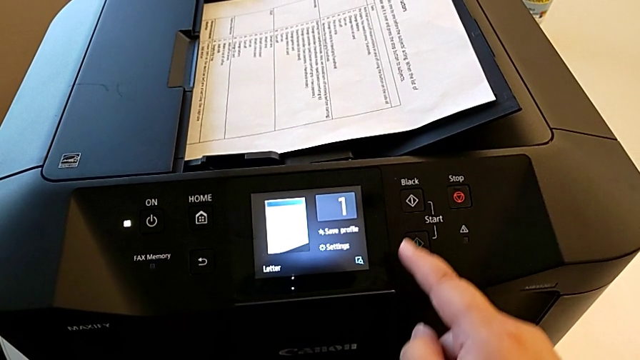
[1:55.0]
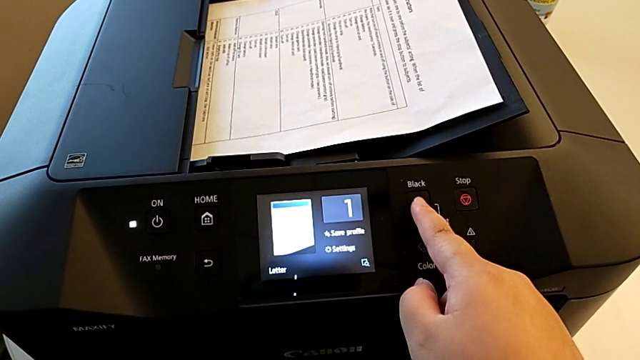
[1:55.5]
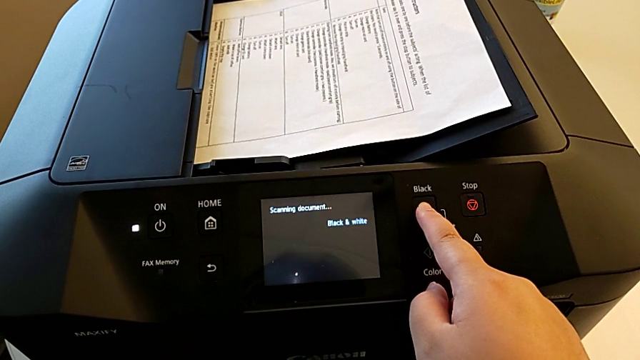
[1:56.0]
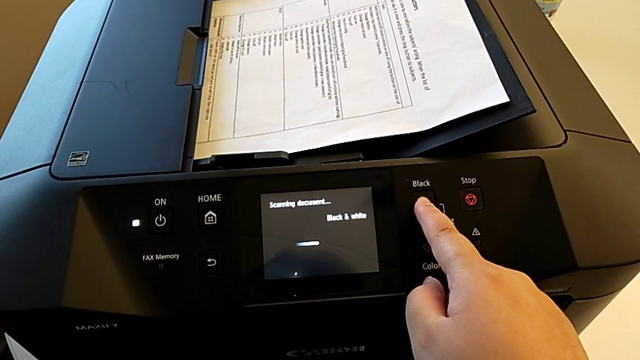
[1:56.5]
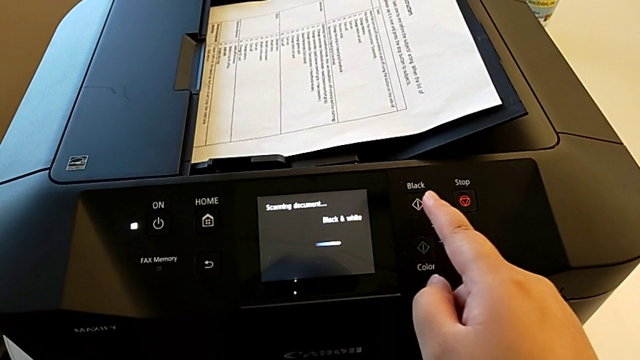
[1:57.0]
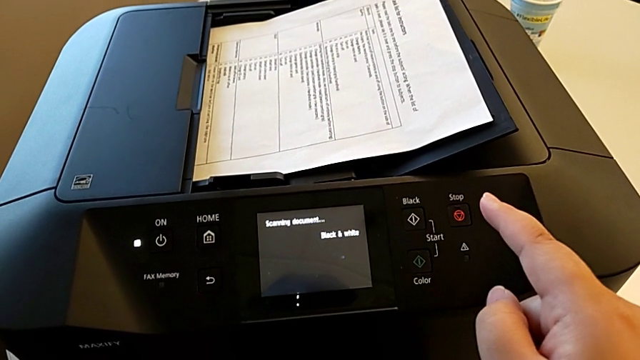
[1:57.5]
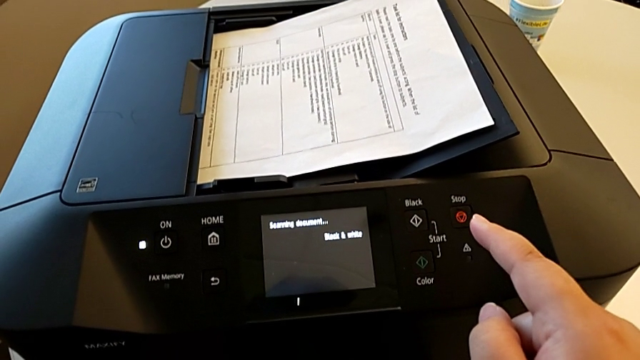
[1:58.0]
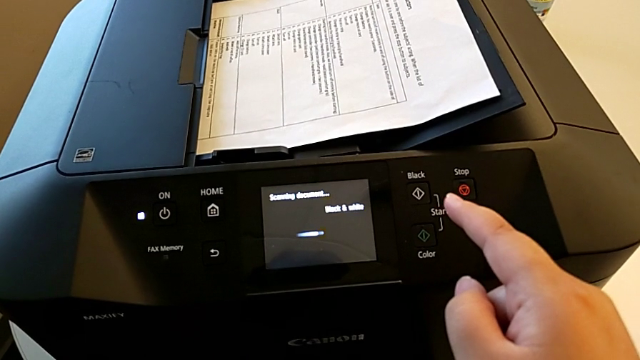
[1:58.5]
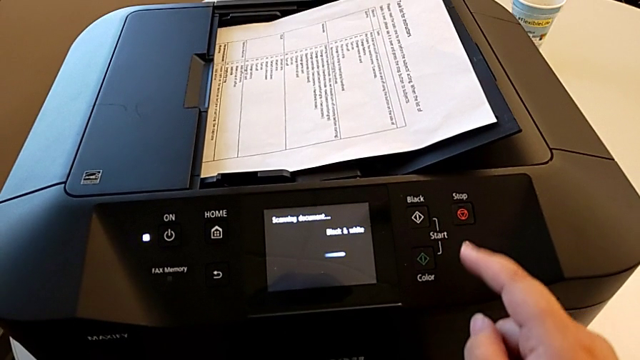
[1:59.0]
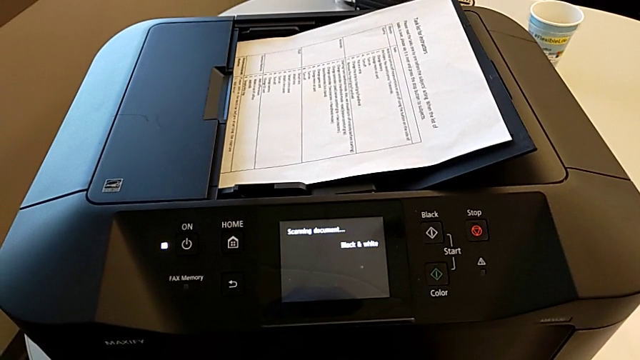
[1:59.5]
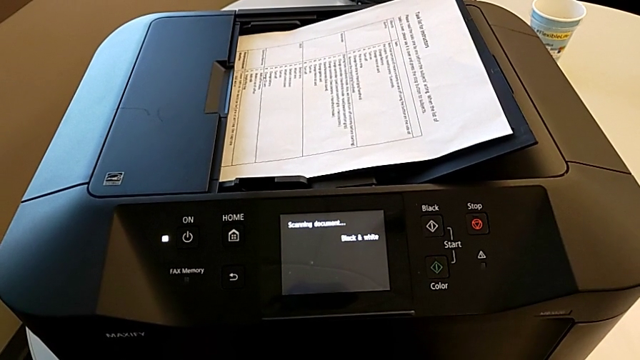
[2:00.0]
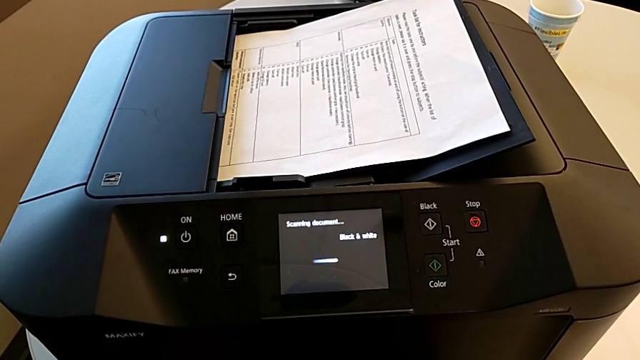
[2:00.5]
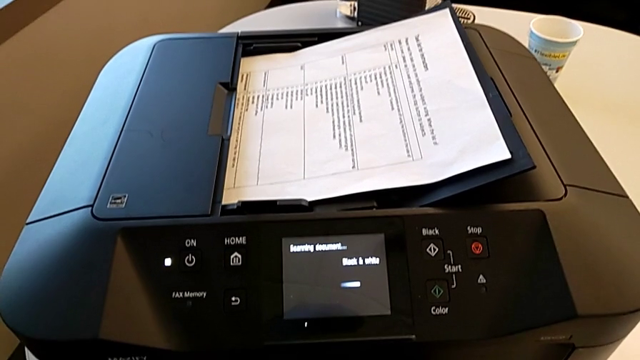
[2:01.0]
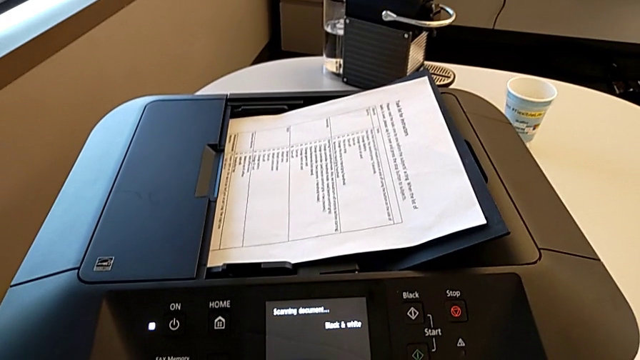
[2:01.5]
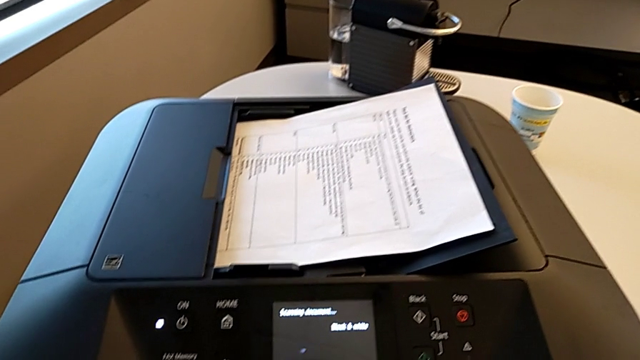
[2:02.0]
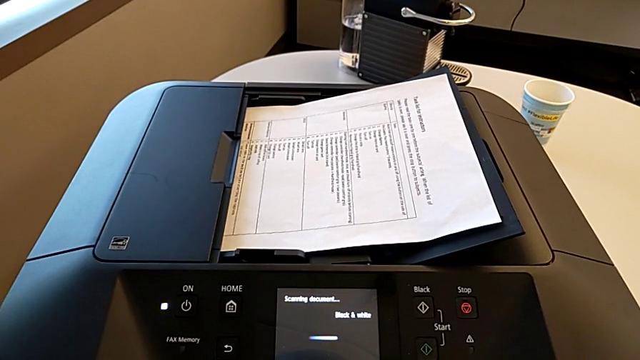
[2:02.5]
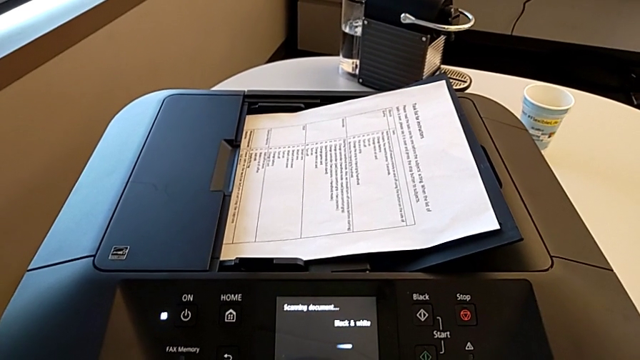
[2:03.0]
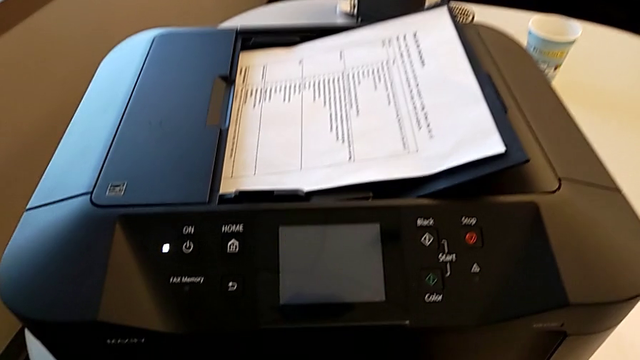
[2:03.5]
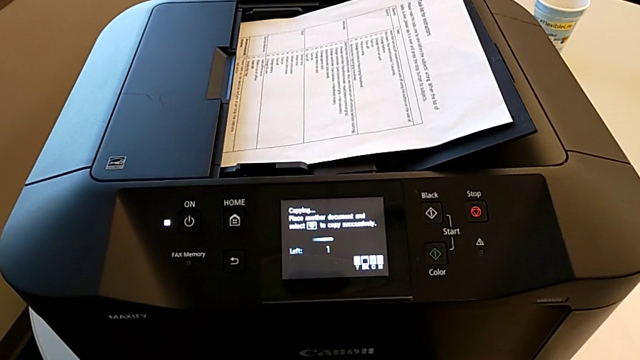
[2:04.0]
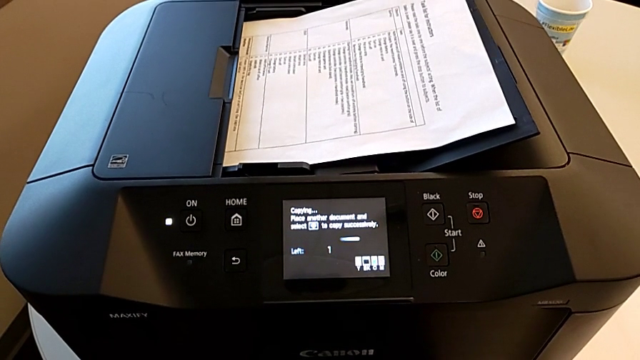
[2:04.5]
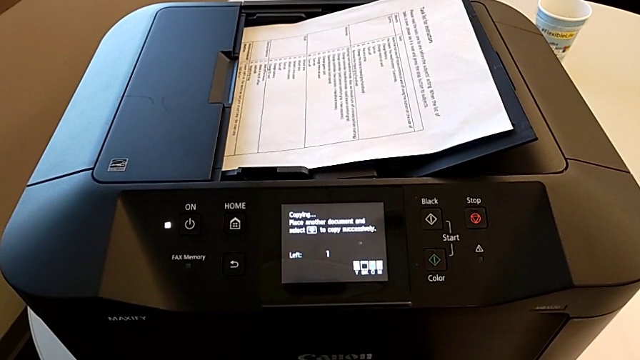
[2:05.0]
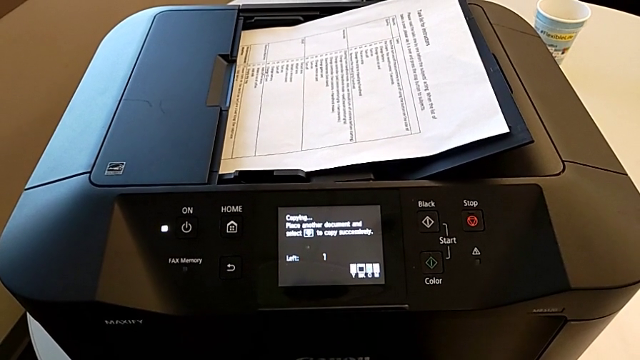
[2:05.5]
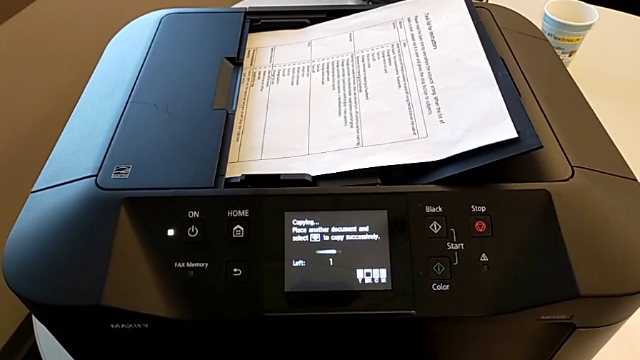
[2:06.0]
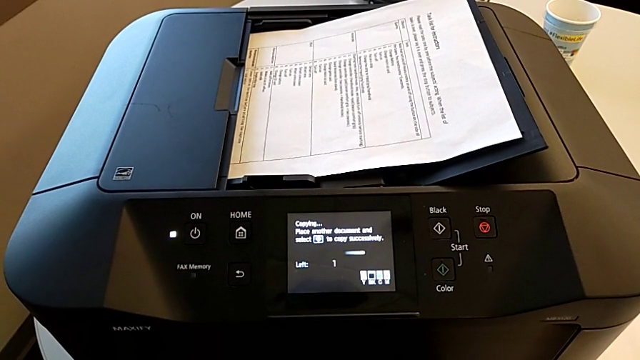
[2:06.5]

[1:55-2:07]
The camera wearer is printing a black-and-white copy. They press the black button.

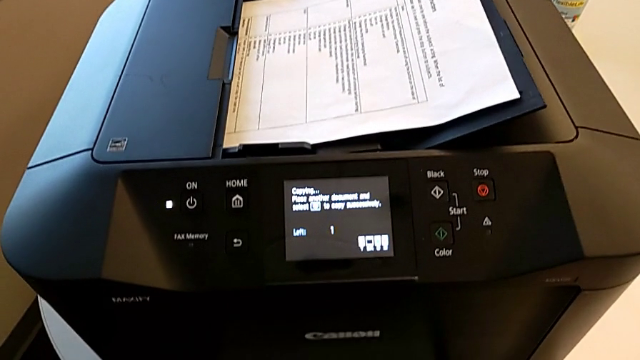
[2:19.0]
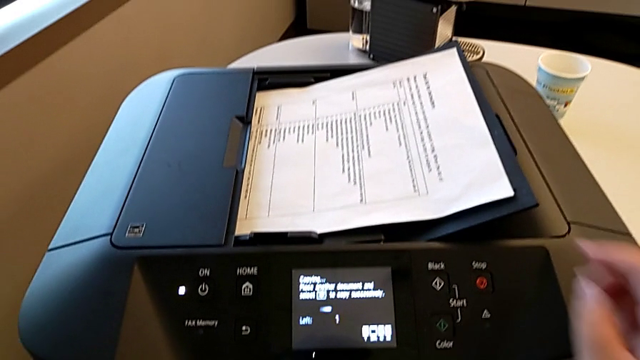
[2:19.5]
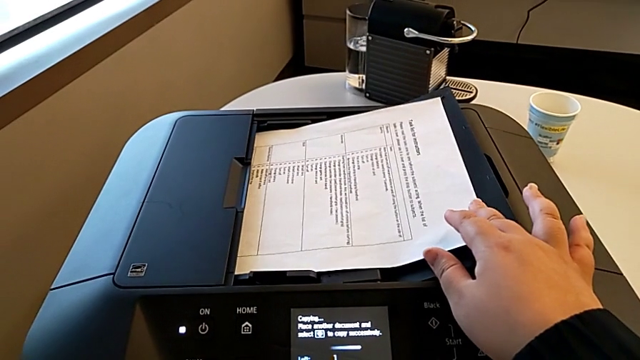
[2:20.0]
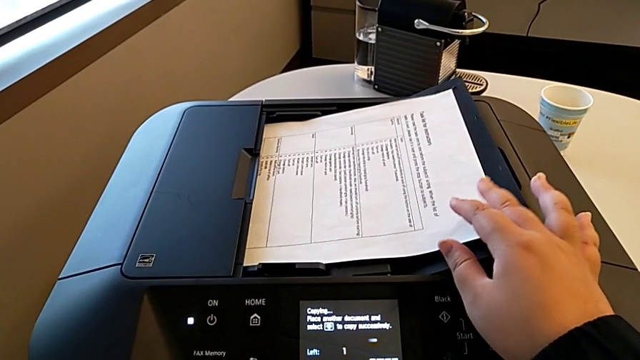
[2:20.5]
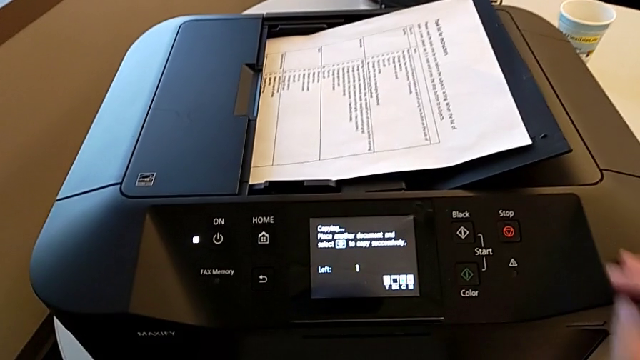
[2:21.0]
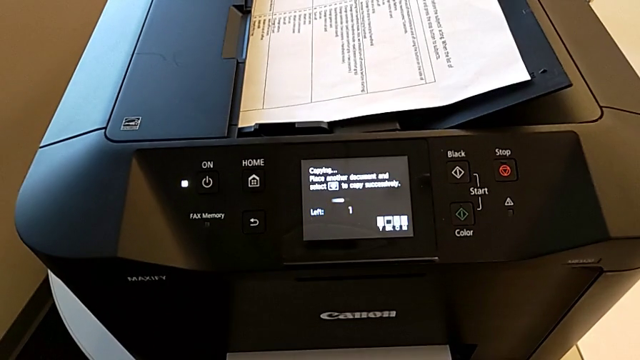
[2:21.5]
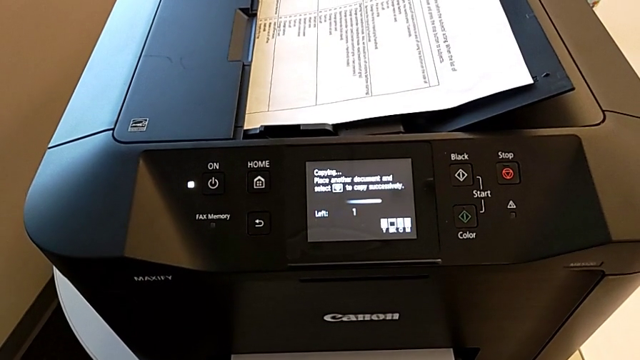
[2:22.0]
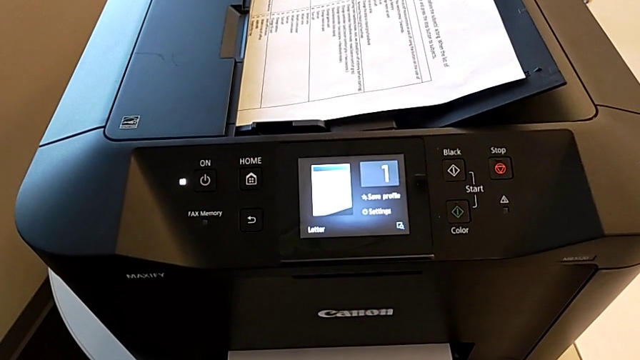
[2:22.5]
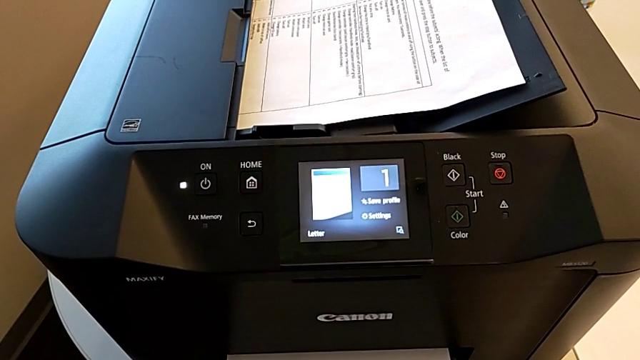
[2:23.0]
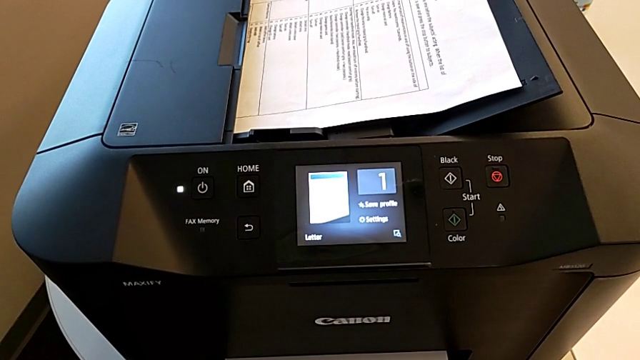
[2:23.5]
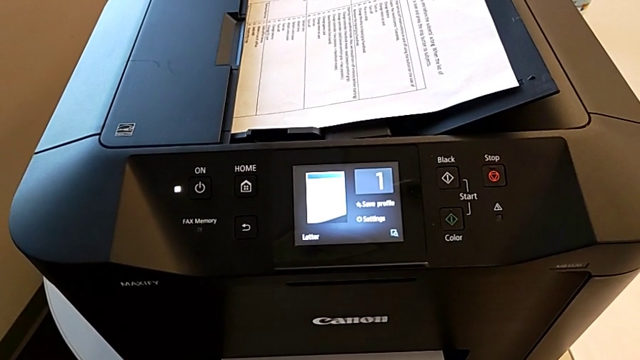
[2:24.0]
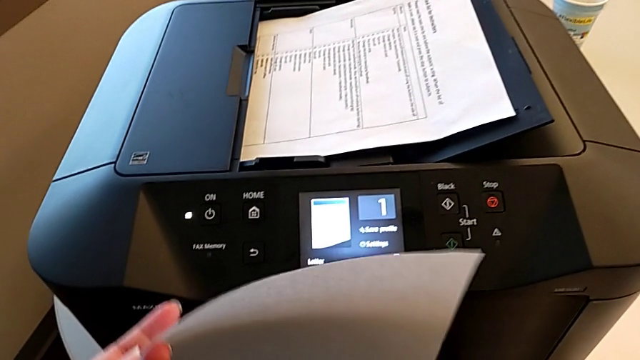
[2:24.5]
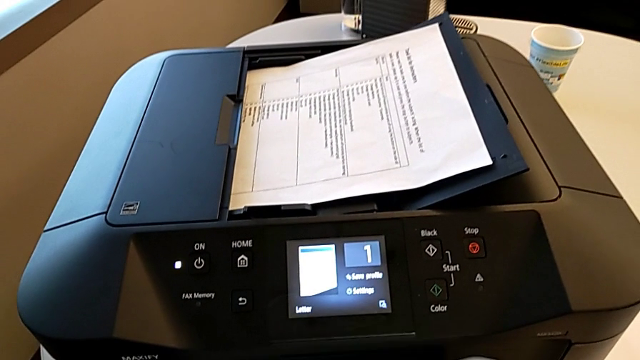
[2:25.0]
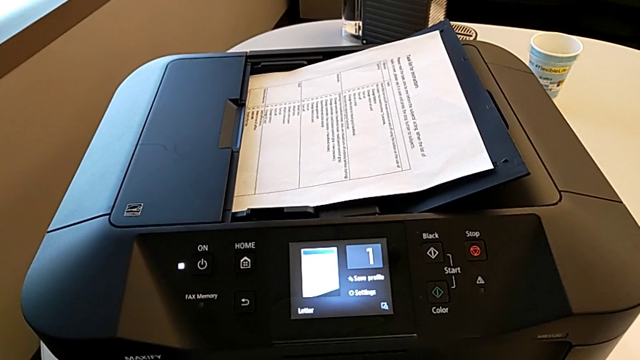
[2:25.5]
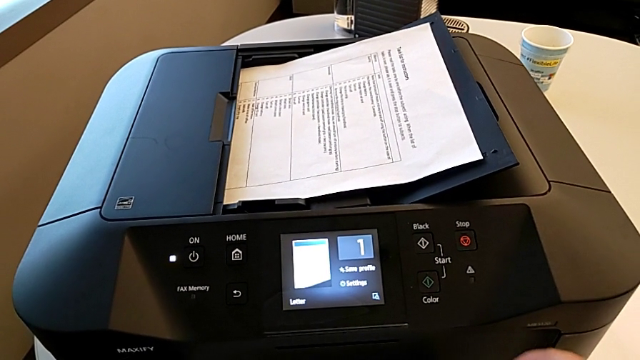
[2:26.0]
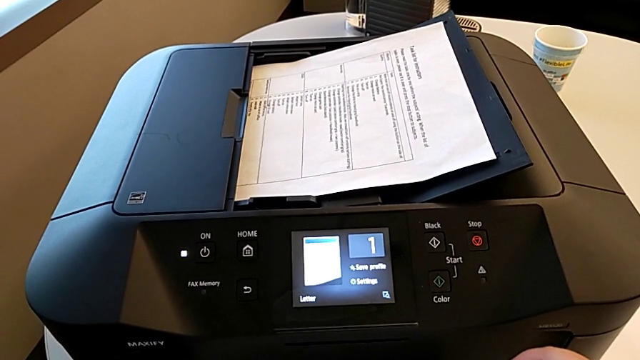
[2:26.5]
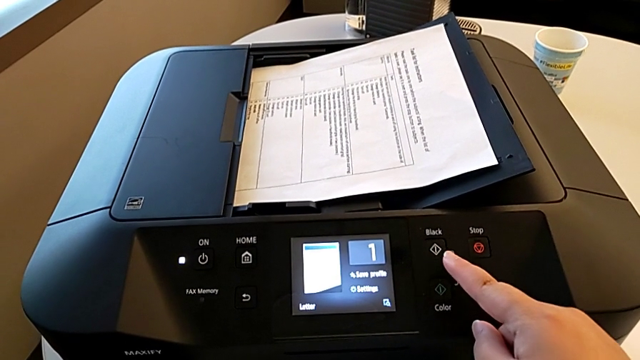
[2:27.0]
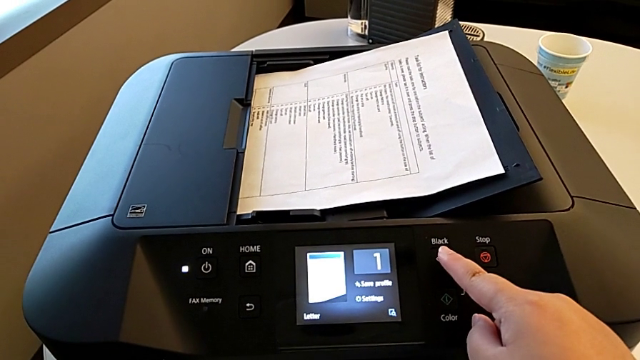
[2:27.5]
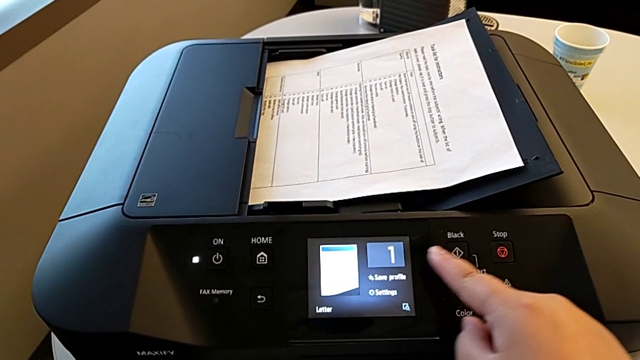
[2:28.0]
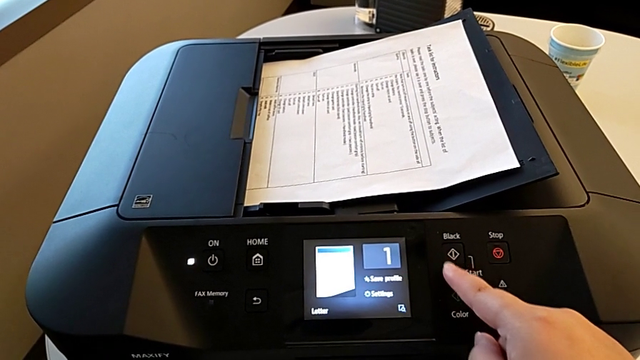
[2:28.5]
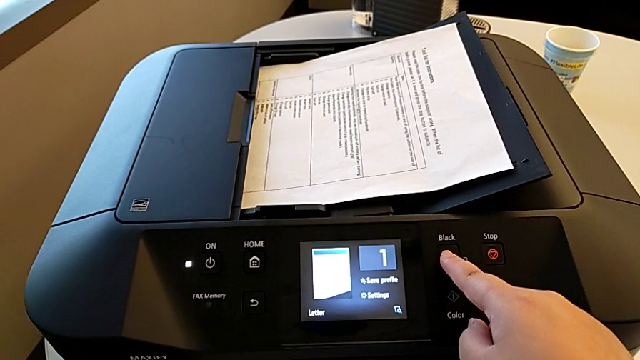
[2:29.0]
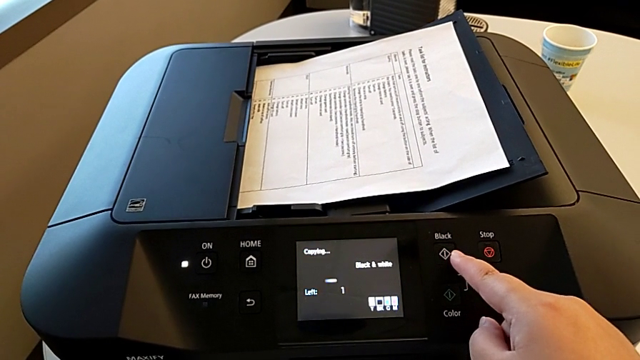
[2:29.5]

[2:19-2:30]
The camera wearer is printing a black-and-white copy. They grab the copy, lift it and press the button.
